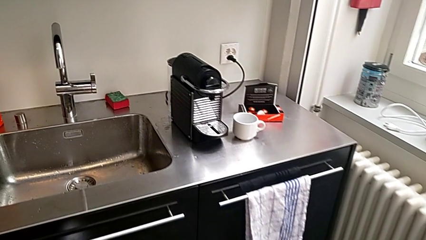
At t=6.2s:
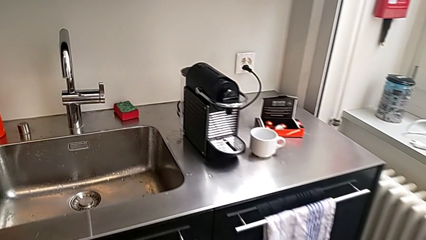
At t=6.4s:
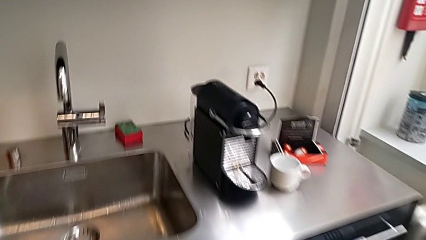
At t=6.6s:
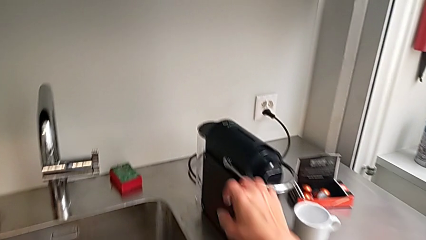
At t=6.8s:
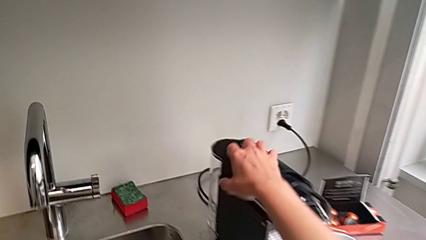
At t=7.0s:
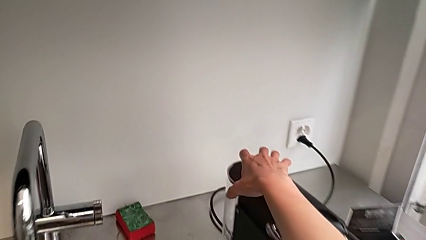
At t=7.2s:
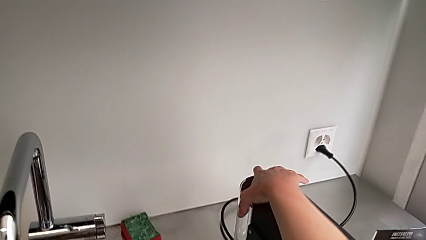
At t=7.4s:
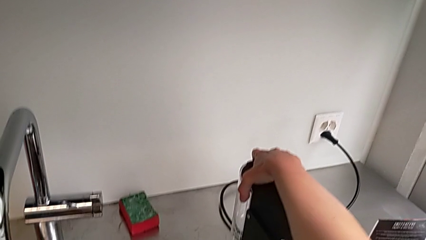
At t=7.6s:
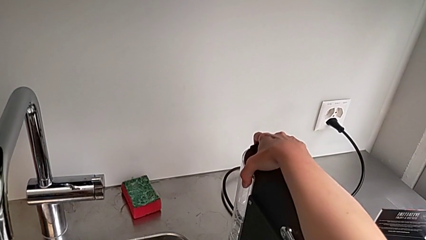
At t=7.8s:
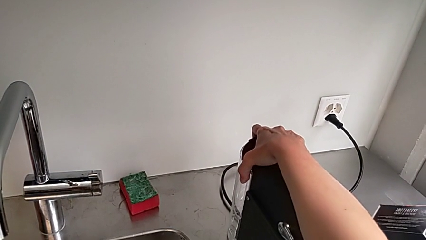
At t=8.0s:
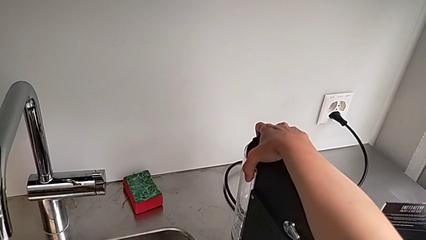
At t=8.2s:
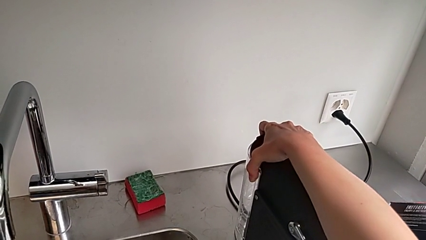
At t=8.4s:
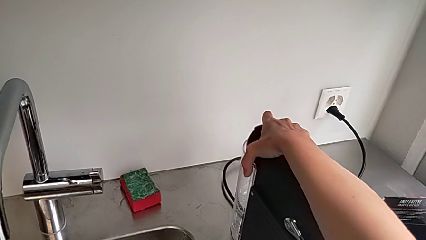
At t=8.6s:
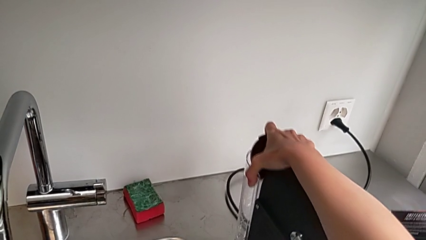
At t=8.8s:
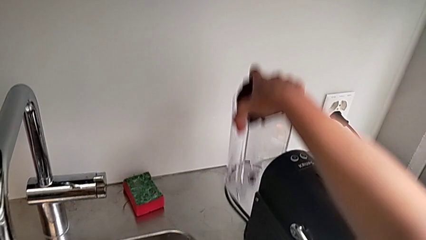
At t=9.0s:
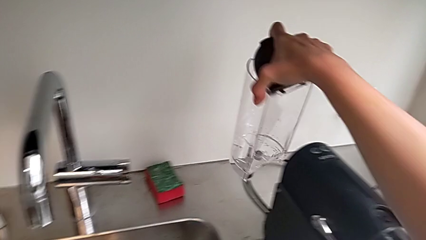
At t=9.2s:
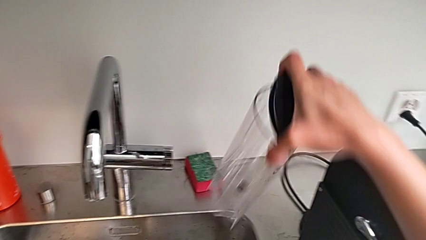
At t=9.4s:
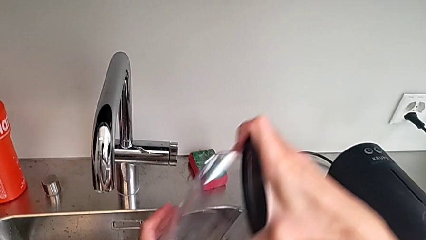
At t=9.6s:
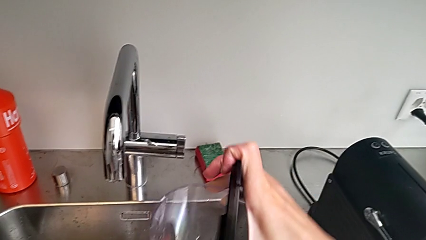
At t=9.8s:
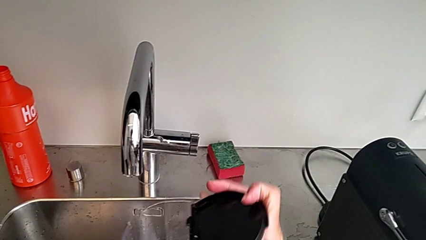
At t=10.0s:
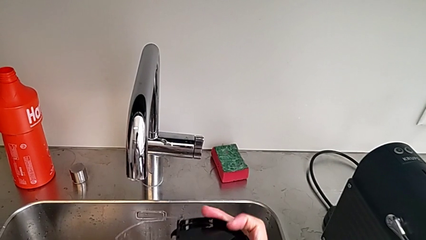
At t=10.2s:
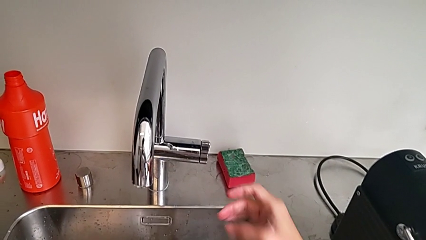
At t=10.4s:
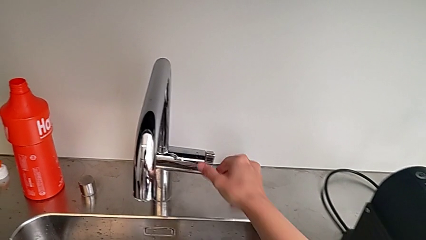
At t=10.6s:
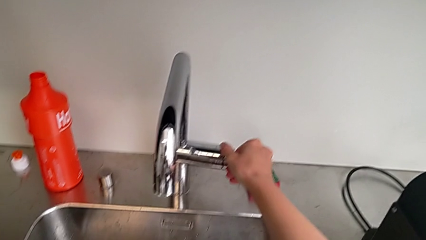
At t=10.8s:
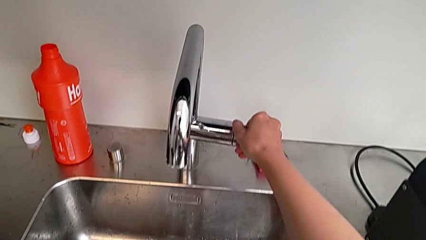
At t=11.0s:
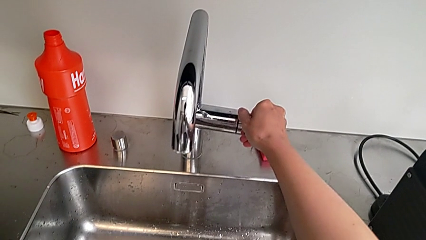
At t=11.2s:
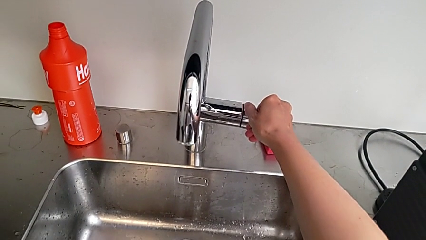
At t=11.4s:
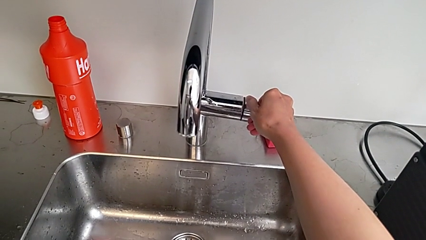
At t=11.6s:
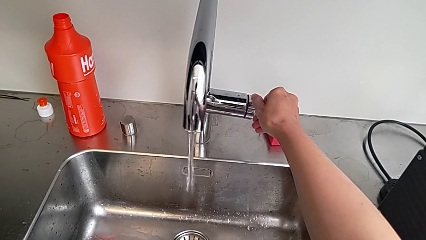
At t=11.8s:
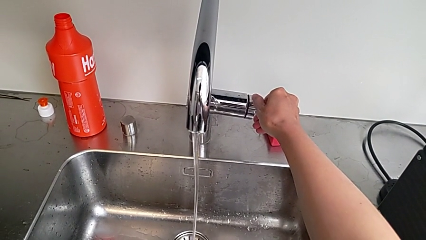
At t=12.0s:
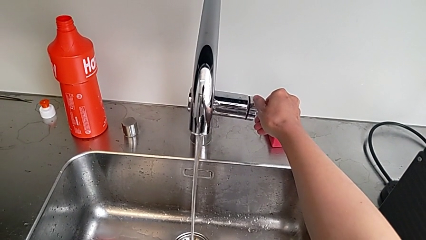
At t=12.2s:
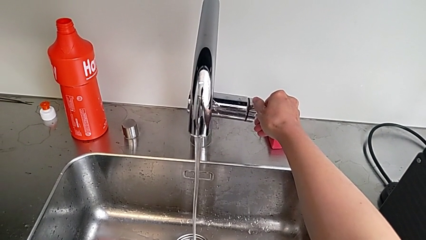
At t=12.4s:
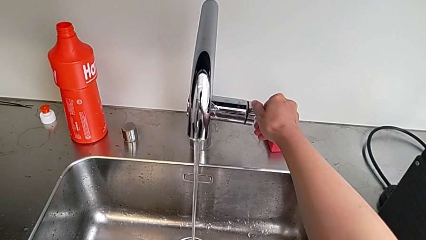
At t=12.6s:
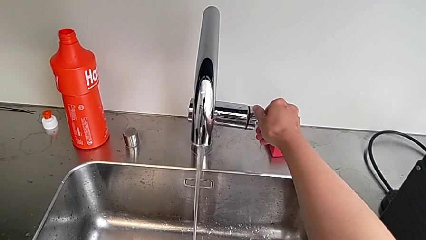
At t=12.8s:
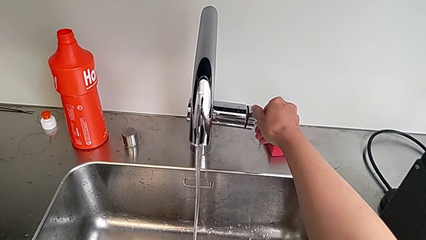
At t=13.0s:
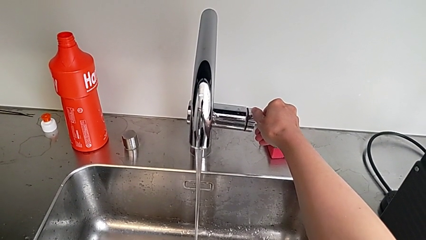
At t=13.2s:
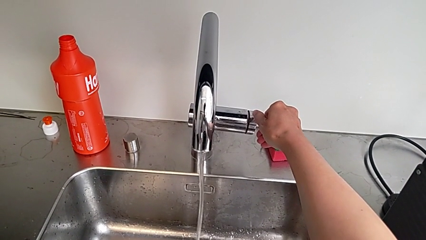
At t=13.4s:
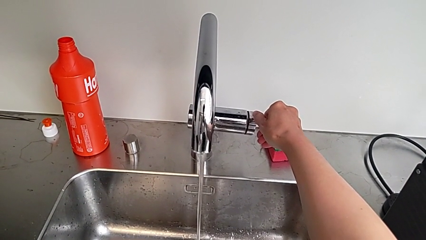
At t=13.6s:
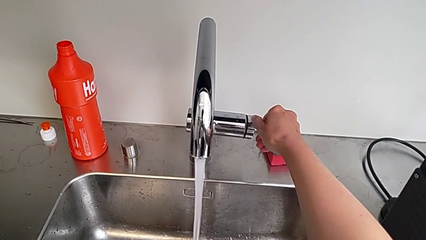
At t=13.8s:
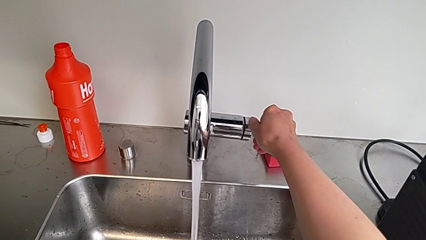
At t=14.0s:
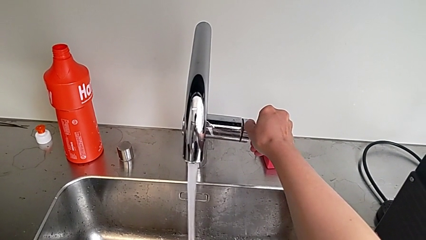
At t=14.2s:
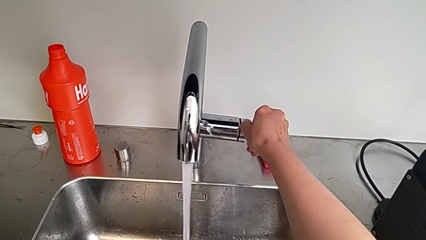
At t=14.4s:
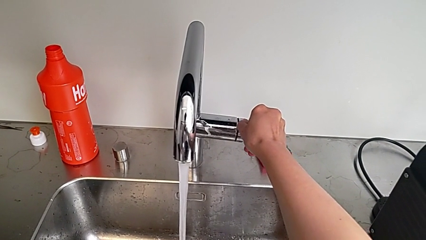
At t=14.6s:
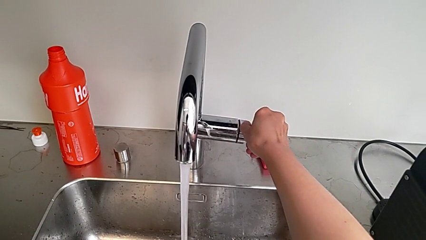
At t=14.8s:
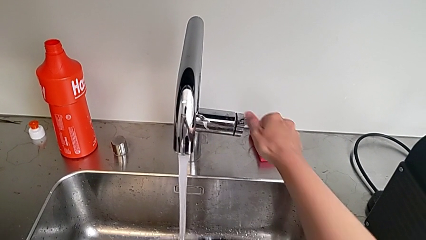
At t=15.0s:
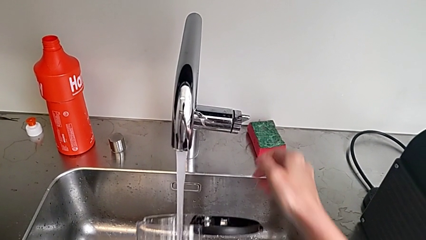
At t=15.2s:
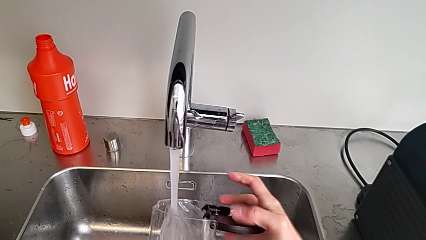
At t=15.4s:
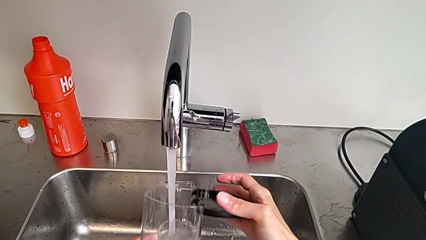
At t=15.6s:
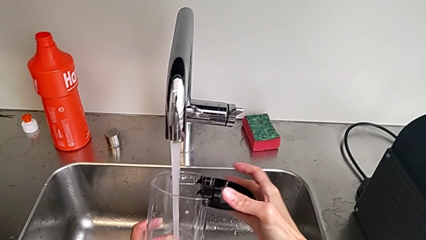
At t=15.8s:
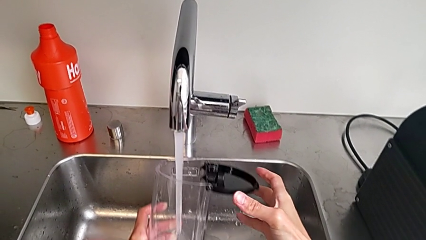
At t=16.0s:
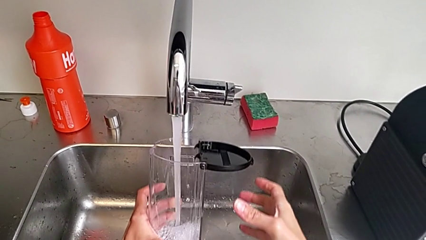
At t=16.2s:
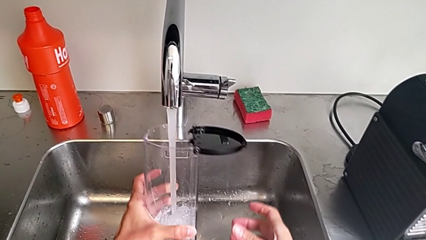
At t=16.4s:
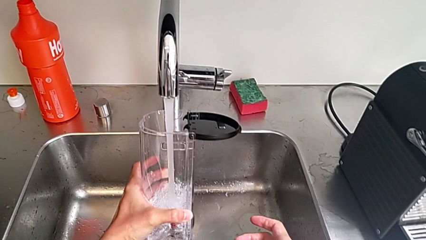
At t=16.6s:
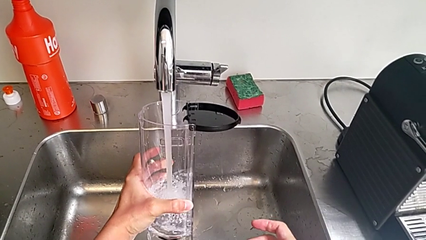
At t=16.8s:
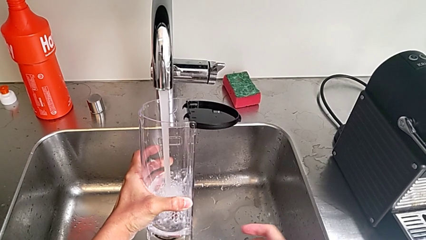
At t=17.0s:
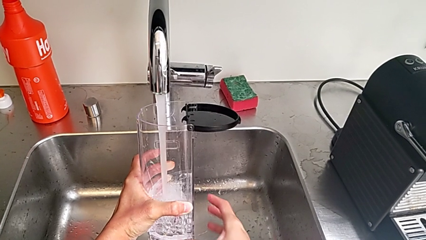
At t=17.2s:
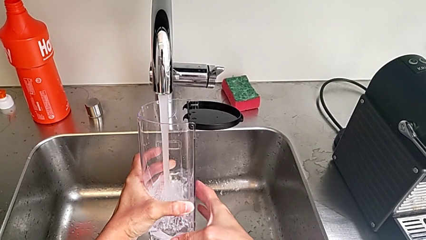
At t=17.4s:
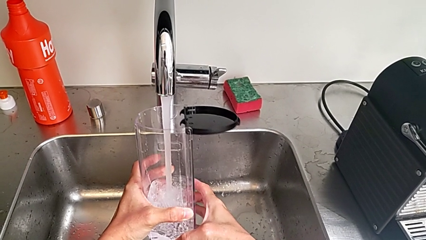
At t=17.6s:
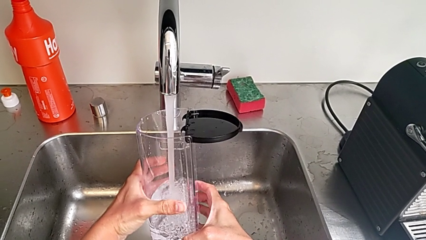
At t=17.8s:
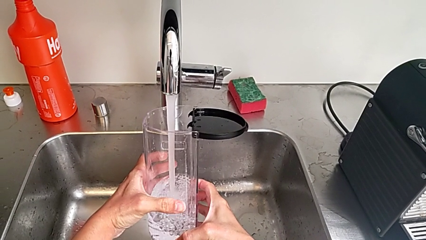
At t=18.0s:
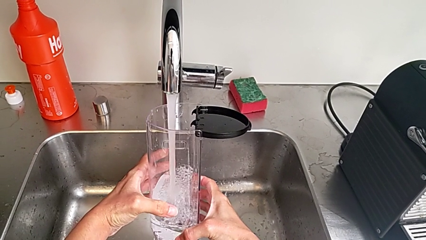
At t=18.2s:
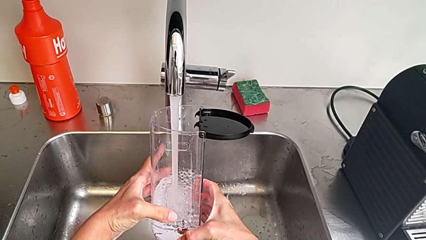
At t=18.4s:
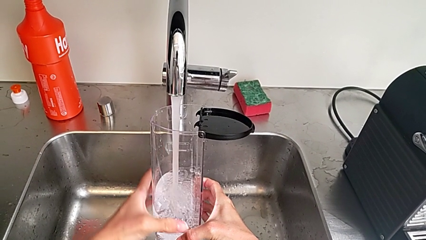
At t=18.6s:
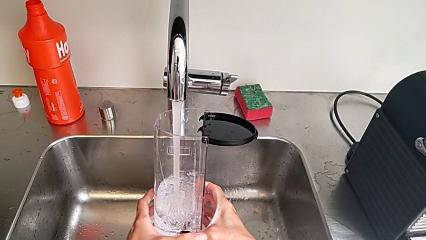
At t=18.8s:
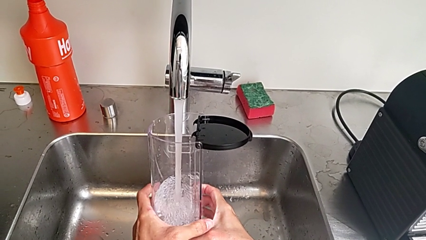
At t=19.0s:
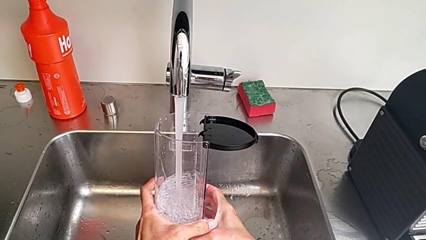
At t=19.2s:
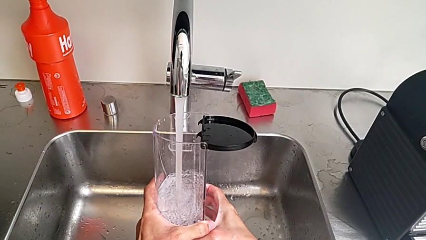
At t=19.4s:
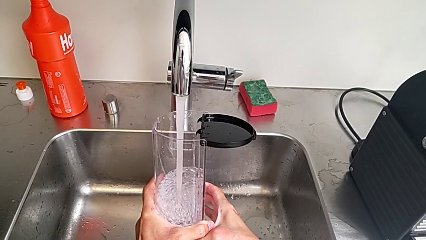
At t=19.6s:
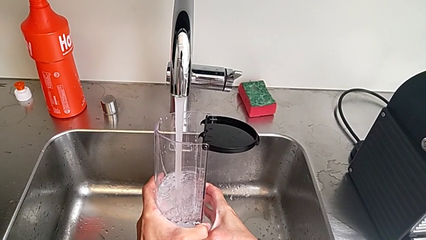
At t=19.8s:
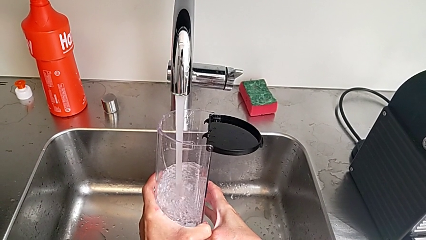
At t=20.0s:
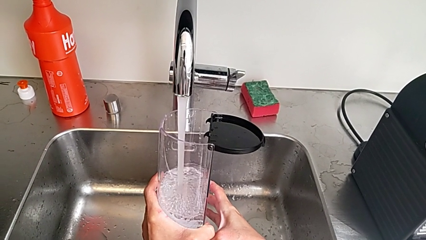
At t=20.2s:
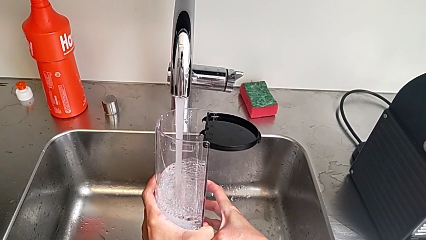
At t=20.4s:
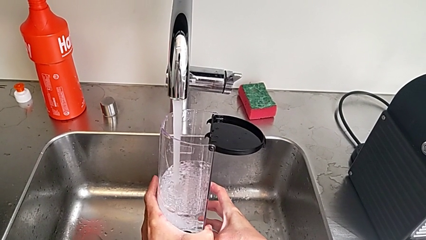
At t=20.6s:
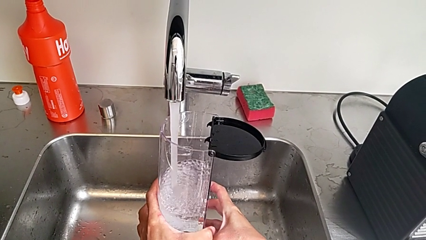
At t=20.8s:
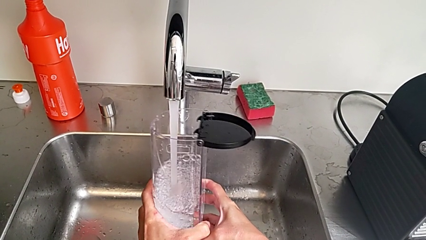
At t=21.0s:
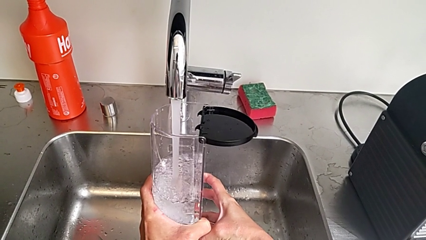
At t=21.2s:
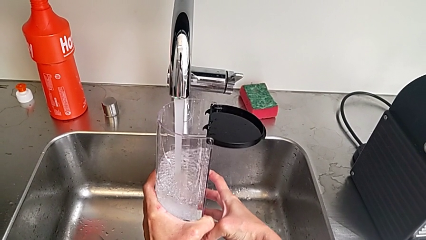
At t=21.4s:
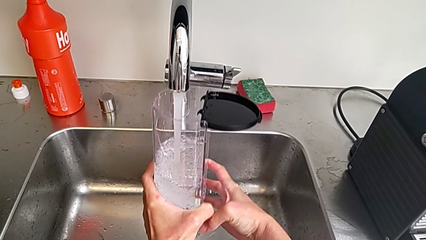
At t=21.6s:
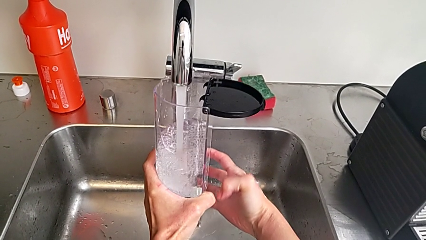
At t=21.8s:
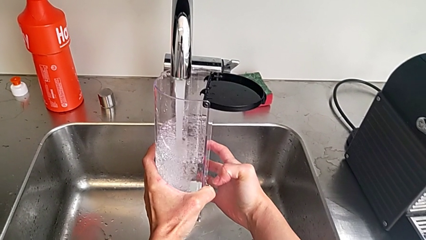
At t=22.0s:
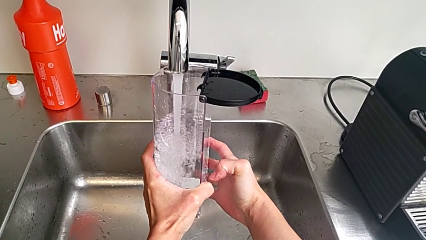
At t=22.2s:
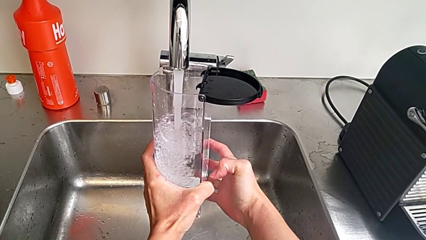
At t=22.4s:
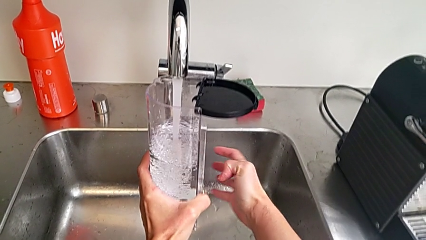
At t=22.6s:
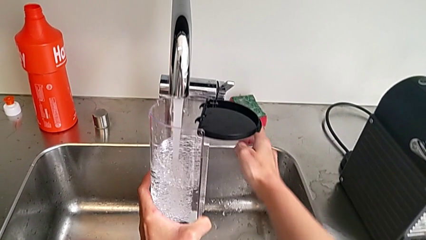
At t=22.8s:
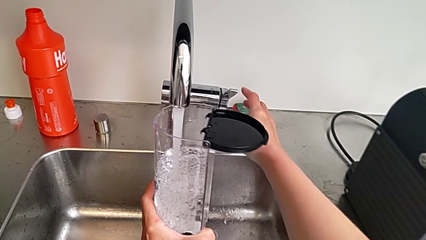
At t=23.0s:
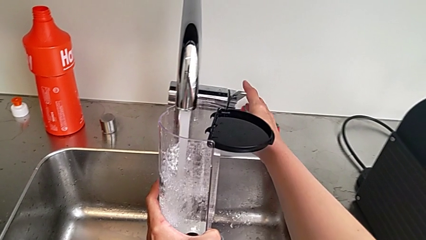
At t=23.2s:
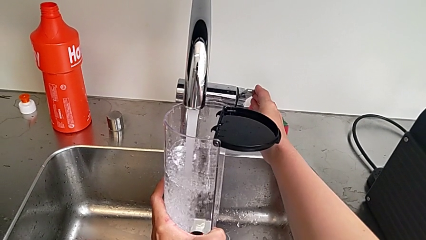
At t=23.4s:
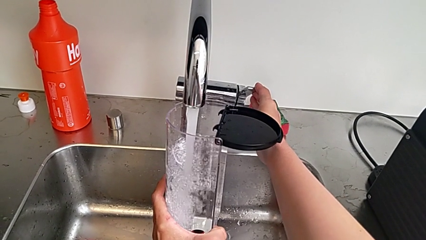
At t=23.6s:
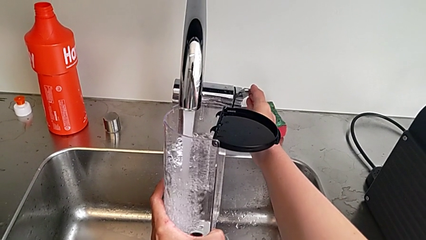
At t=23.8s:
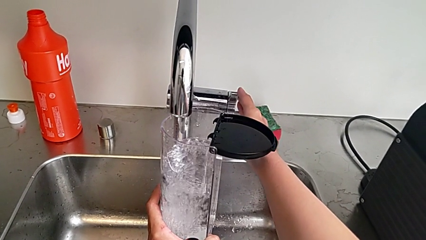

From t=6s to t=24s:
The camera wearer is loading a water container. They approach the capsule coffee machine, grab the water container, withdraw it, lift it, open it, approach the faucet and open it, all with the right hand. They load the water container with the left hand, approach the faucet with the right hand and close it with the right hand.
